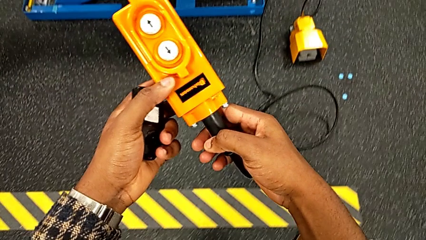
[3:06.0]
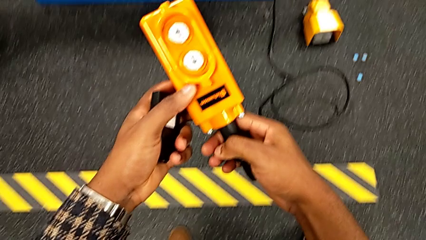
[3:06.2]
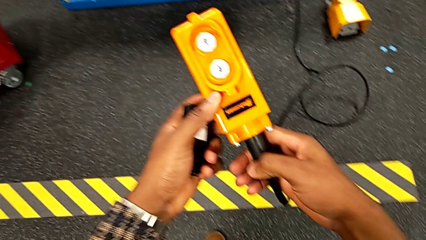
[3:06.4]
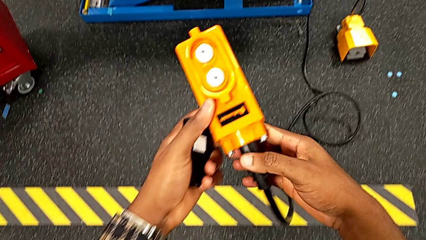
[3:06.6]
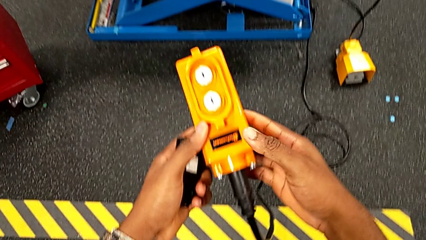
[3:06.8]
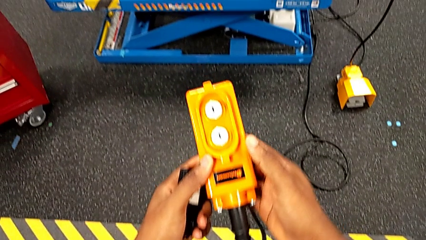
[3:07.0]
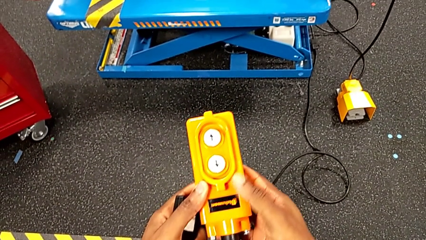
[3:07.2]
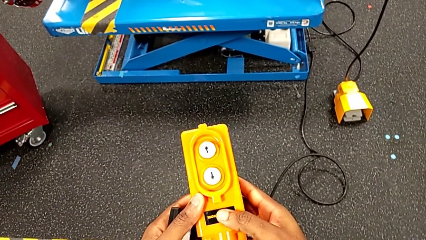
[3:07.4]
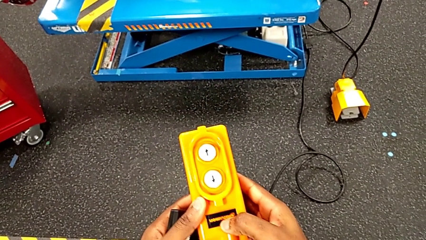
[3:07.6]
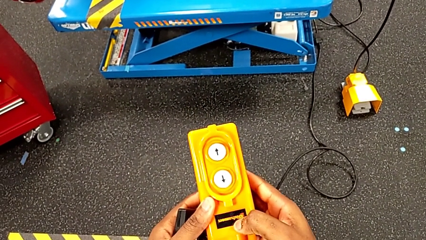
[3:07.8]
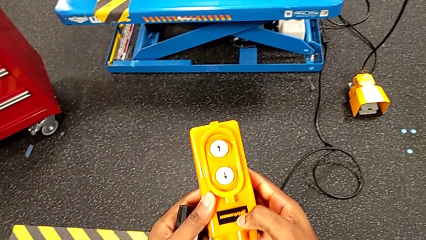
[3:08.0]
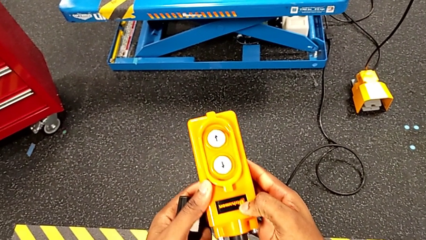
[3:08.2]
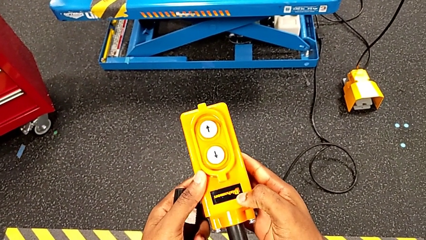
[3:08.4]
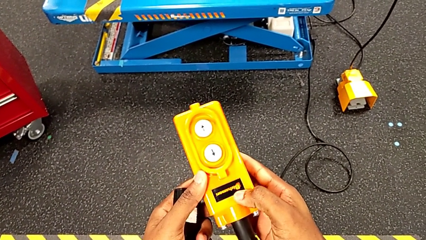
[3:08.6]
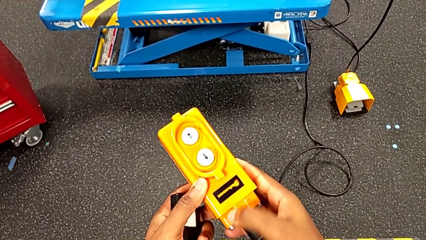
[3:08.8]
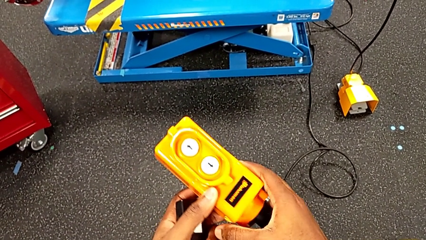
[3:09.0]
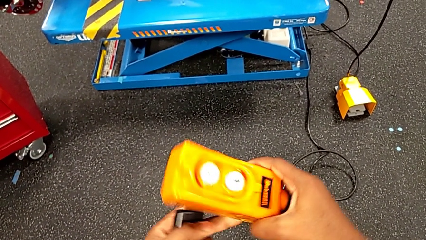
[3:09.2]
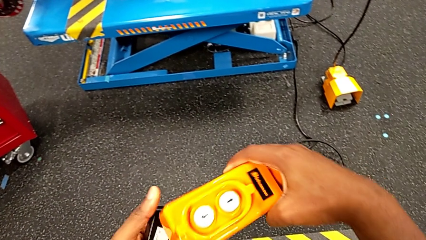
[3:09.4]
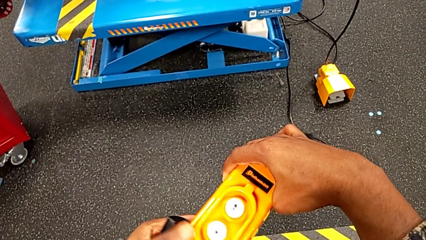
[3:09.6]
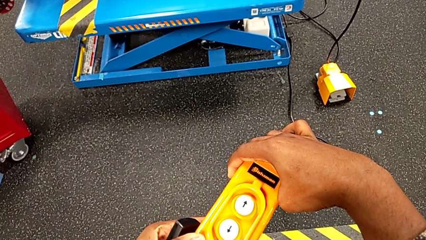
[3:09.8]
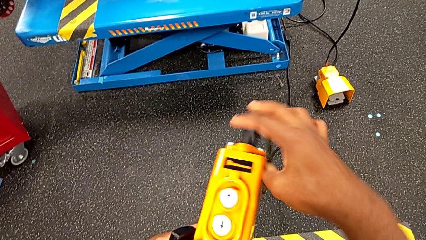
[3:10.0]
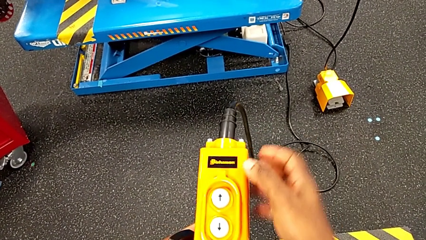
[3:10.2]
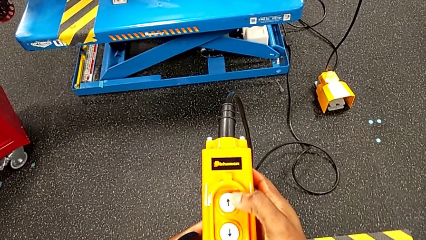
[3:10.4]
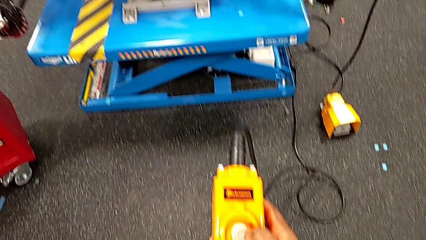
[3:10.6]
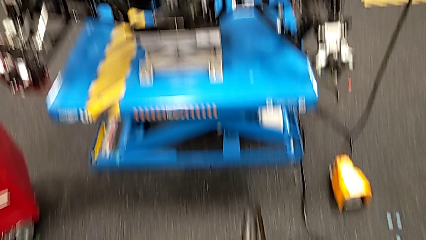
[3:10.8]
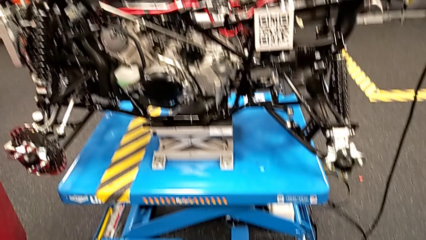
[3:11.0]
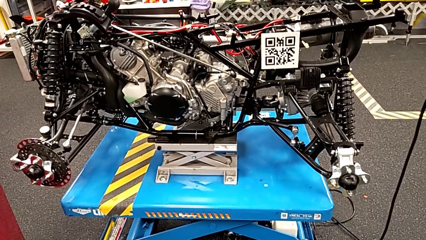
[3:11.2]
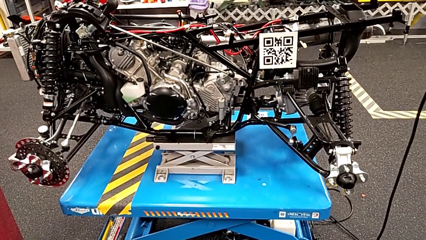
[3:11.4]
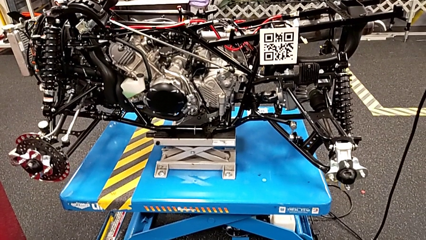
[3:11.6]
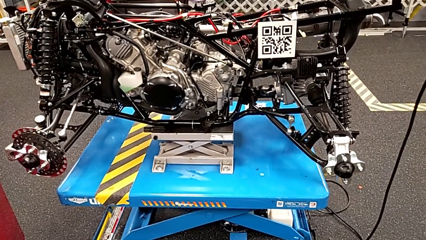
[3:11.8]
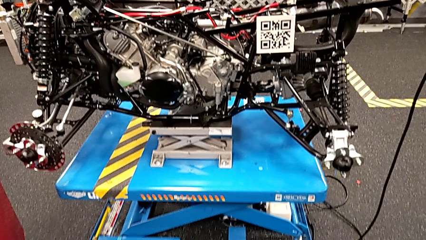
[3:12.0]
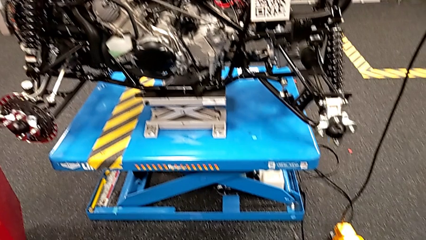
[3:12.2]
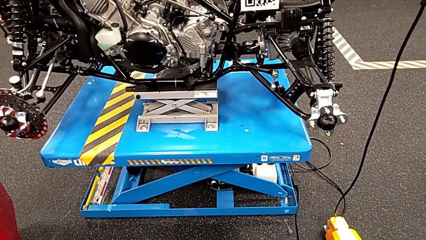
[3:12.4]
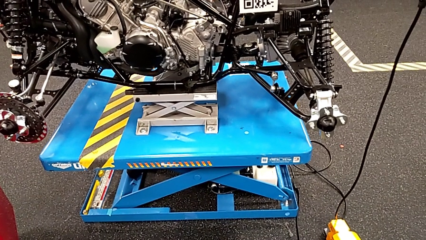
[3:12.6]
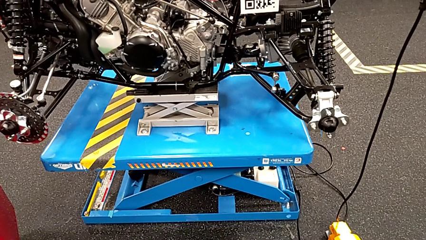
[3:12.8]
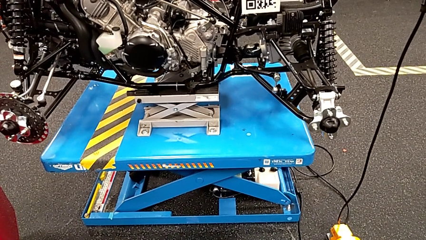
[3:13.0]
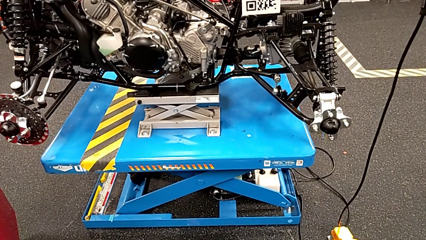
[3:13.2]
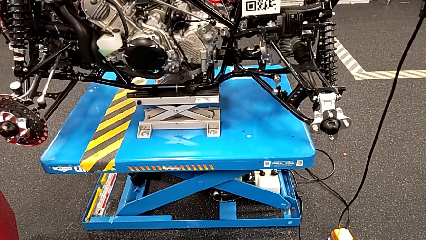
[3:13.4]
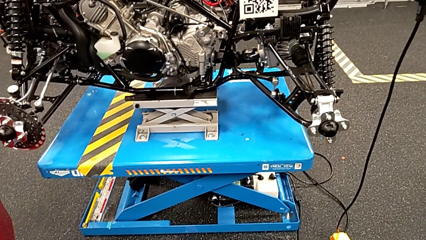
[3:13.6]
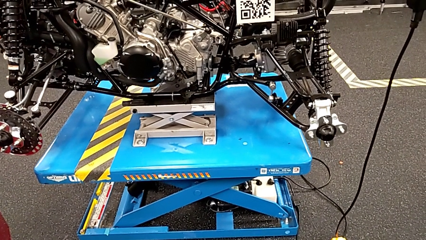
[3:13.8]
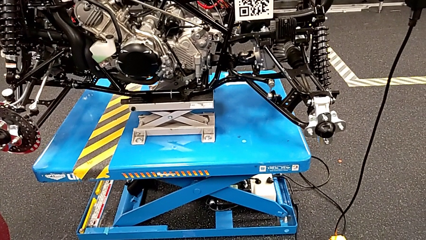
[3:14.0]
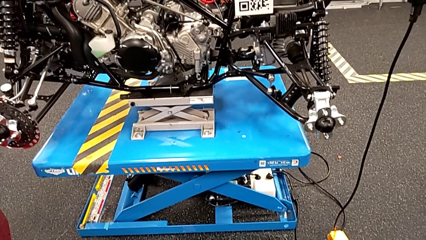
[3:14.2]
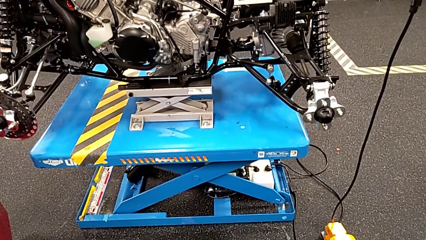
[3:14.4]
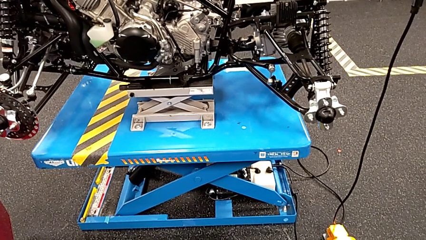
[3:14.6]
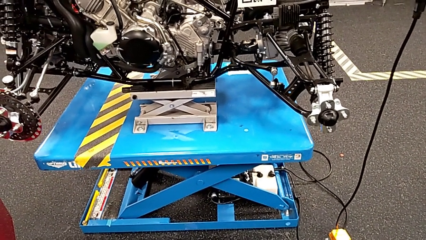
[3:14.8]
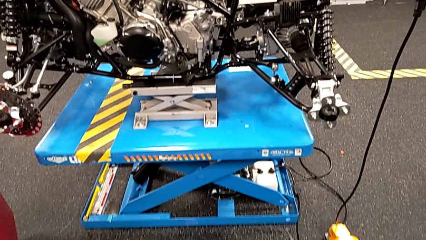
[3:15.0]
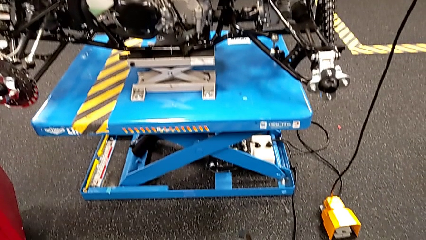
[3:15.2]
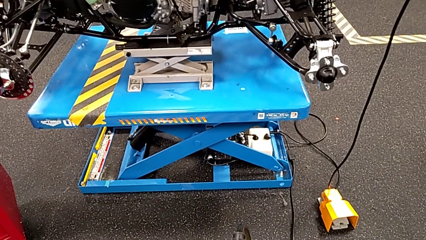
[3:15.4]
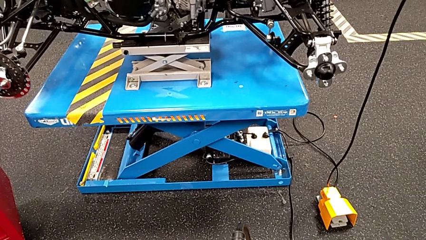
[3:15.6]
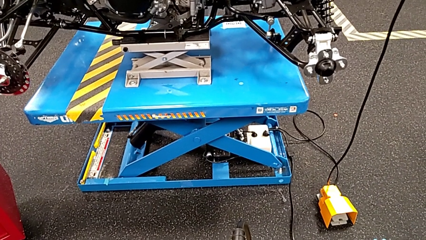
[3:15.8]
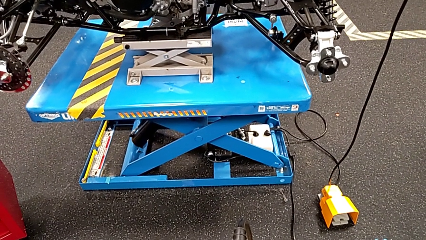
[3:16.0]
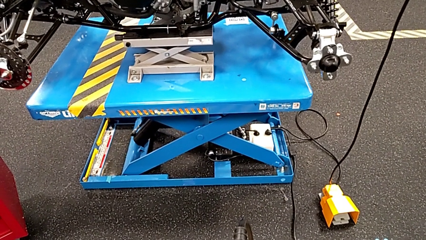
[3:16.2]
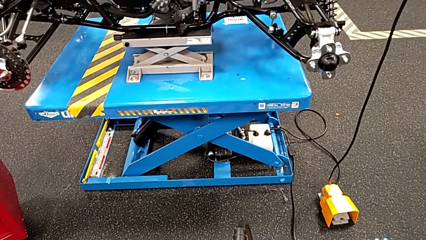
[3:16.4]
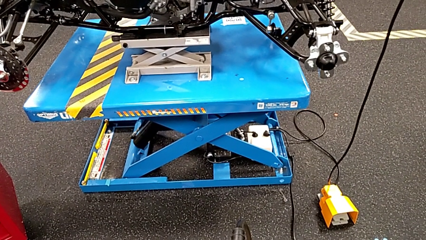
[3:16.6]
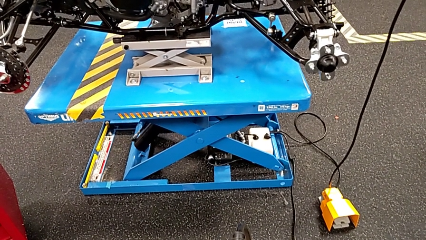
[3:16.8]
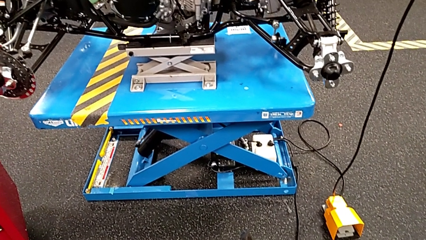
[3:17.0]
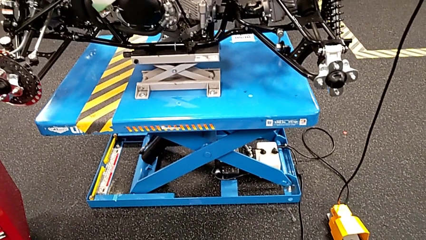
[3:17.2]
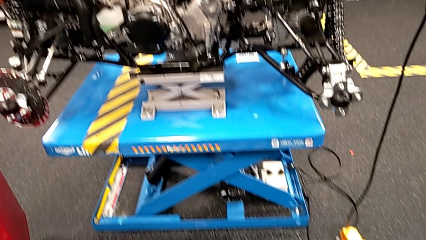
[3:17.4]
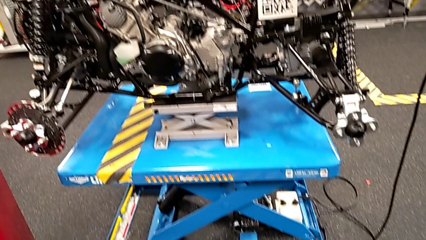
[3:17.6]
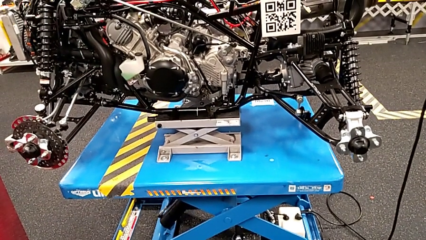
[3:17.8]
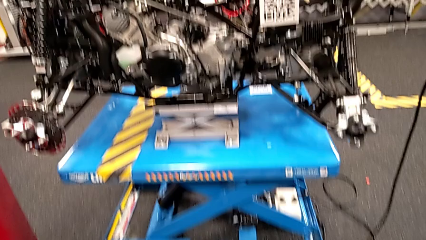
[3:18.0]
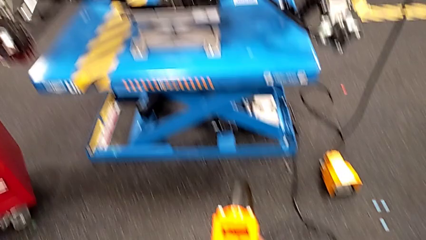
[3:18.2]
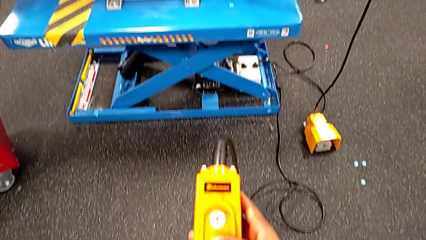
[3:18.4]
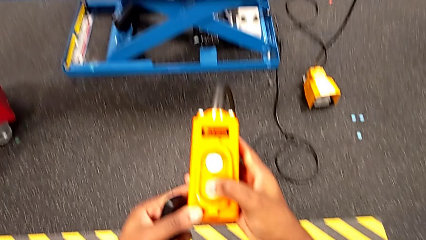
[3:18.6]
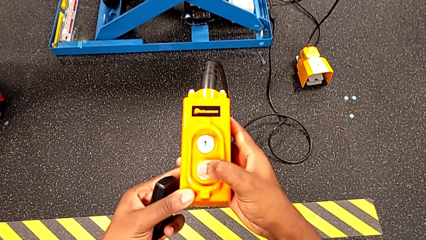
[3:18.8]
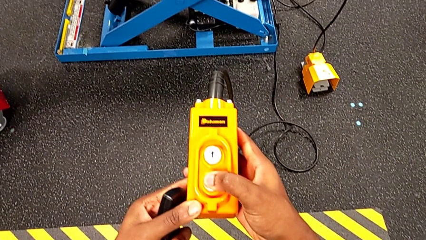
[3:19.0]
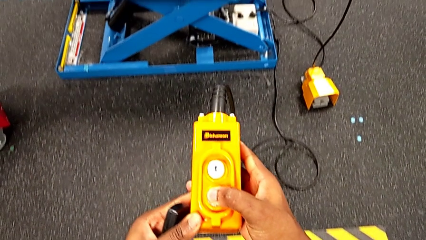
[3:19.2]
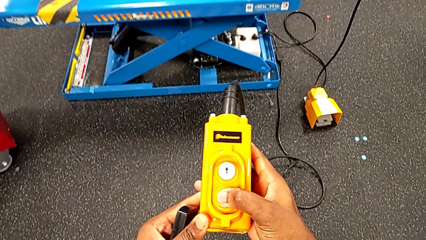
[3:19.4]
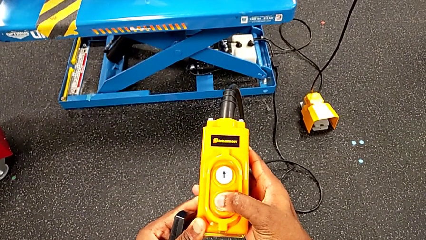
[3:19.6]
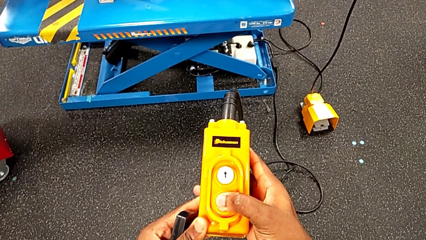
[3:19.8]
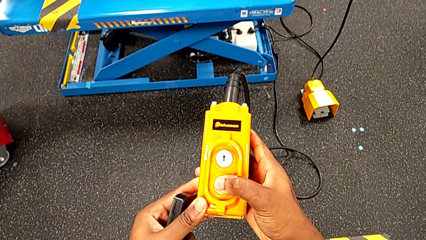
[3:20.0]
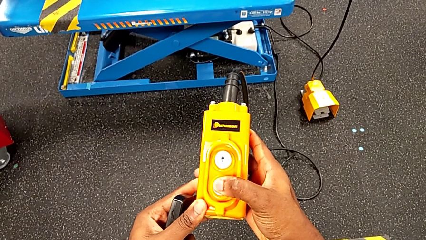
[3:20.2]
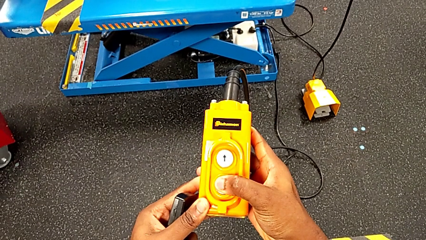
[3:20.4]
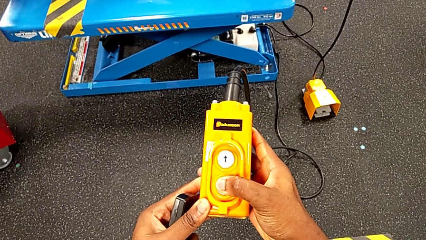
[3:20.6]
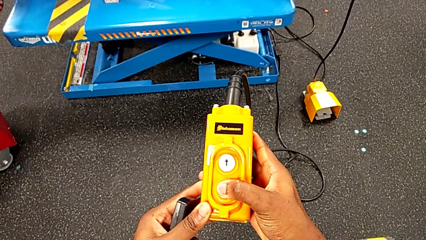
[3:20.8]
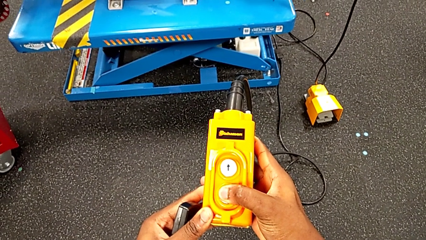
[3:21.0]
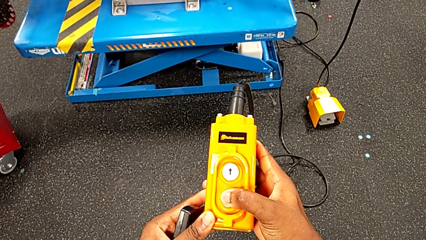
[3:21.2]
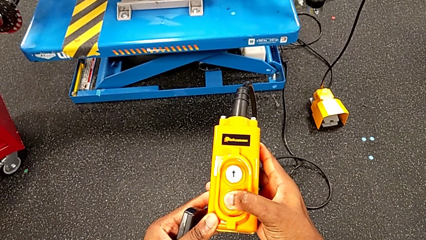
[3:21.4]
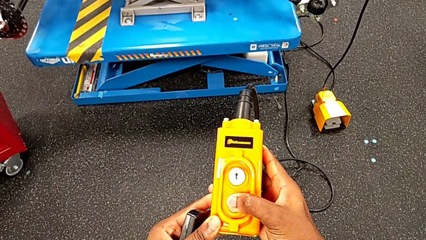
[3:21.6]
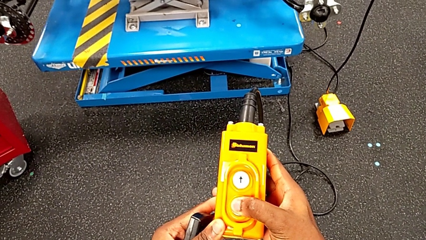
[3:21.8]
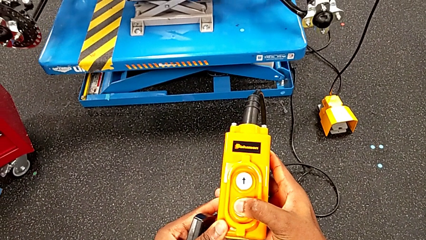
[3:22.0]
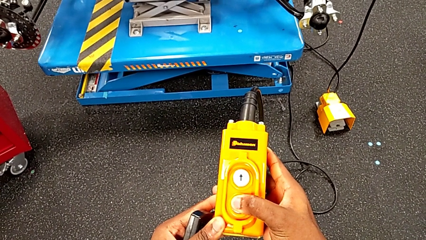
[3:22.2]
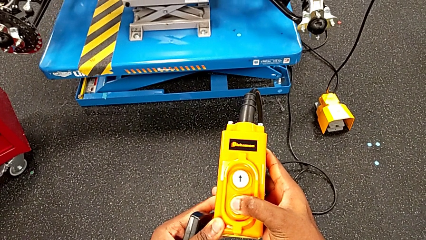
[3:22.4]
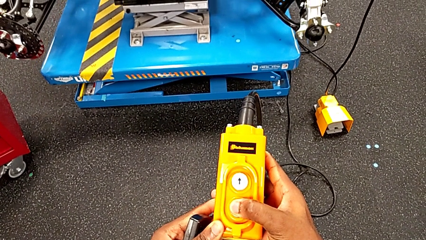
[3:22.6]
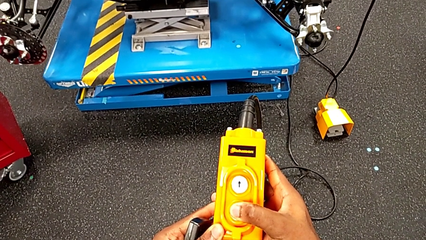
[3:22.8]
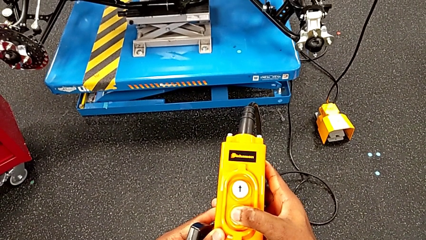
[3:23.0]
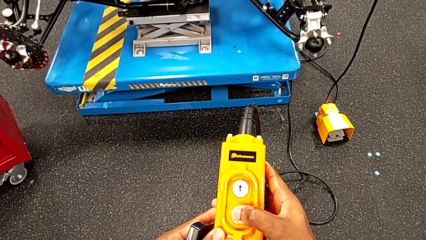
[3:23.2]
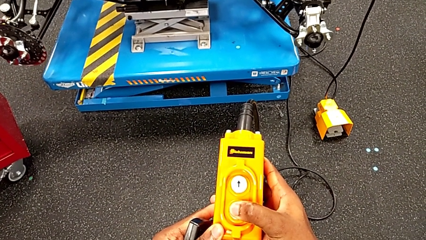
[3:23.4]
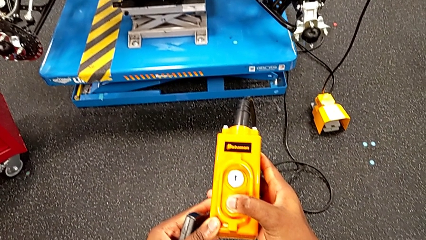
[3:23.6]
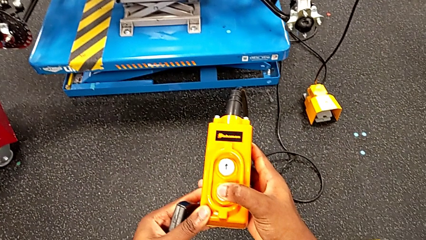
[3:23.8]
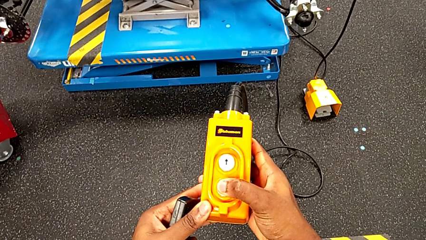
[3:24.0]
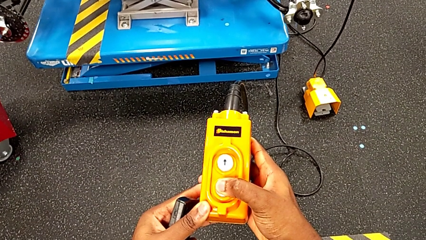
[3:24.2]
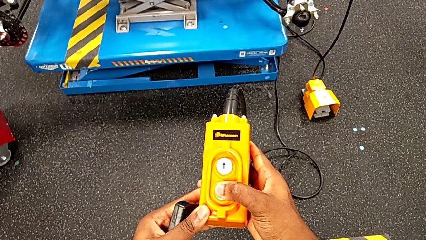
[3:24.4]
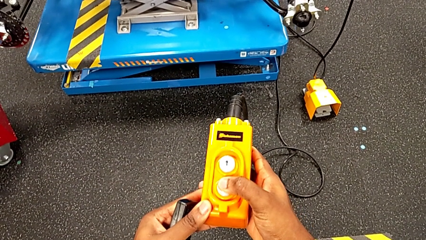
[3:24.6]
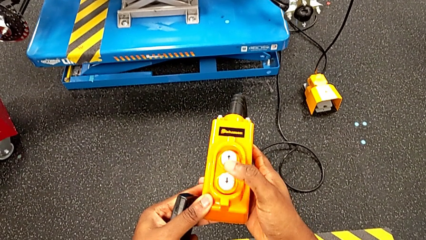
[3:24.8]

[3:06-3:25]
The camera wearer is raising the electrical lift table with the remote. They rotate the remote, press the bolt up and press the button down.
